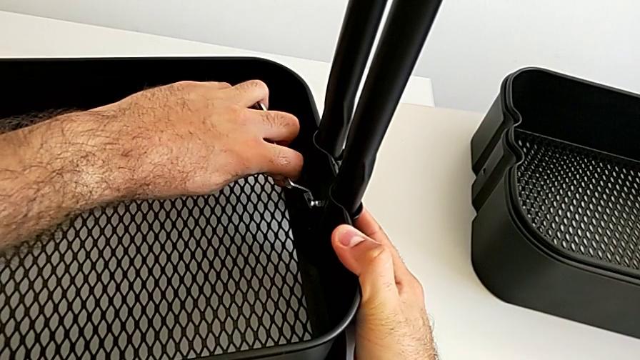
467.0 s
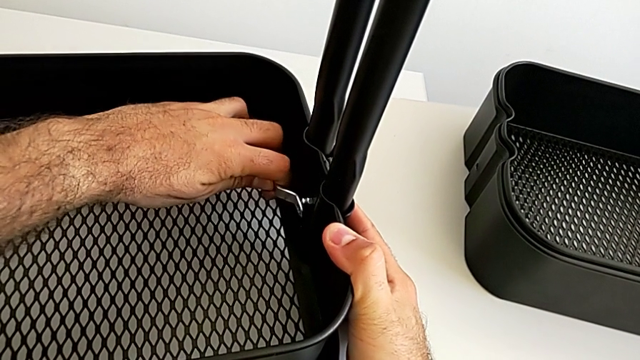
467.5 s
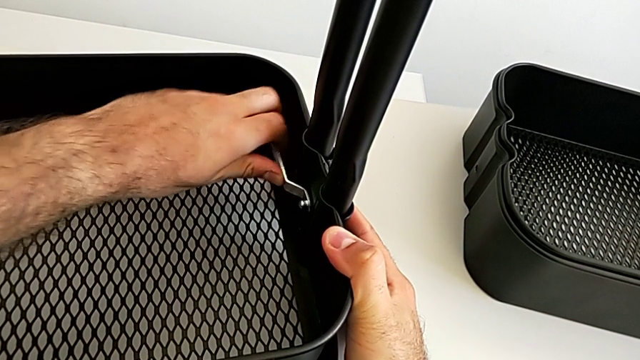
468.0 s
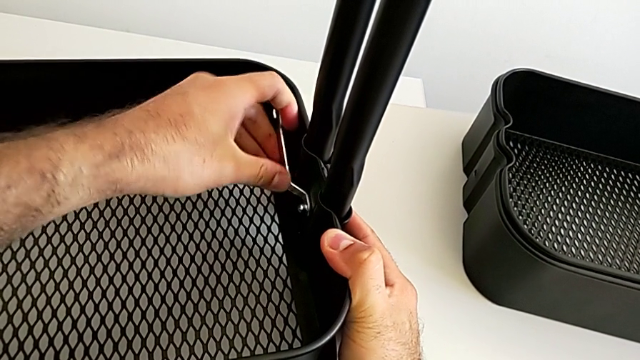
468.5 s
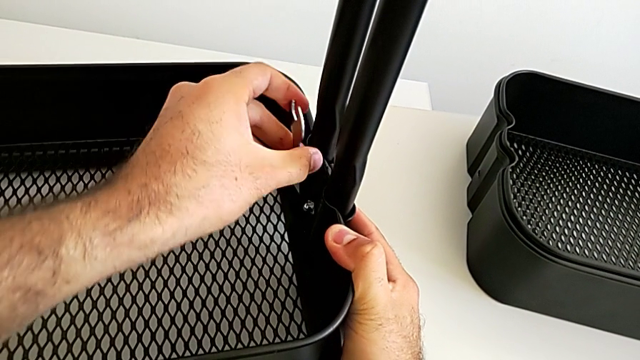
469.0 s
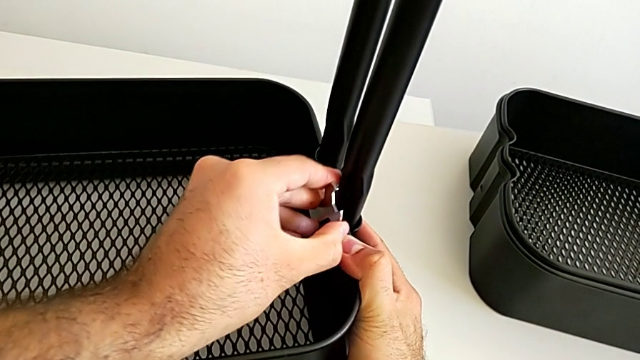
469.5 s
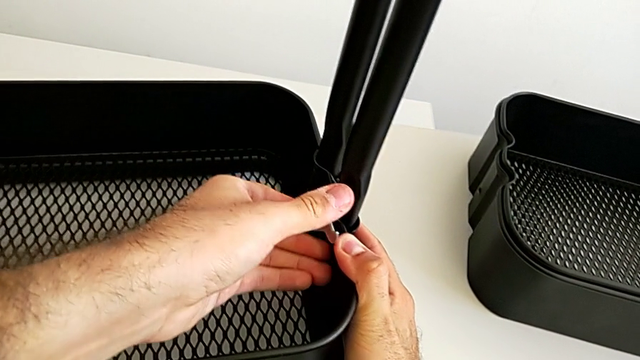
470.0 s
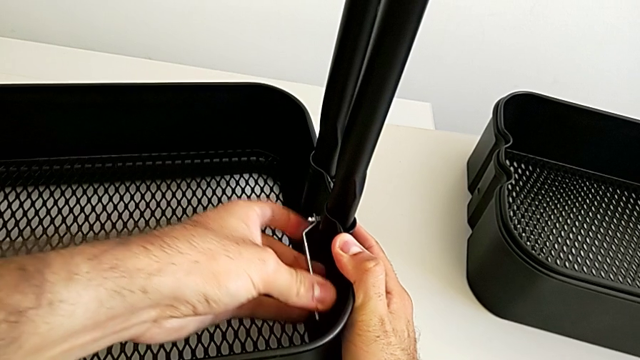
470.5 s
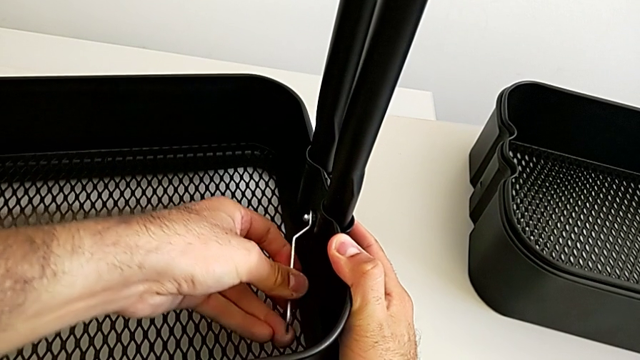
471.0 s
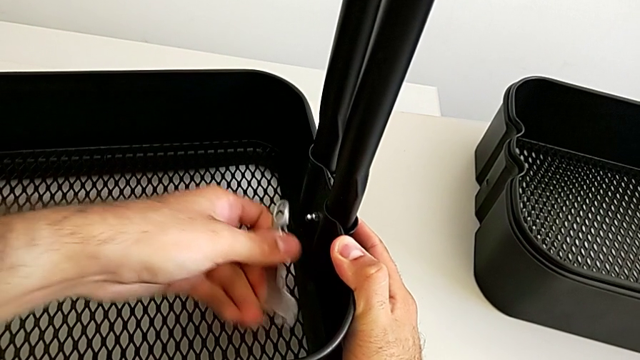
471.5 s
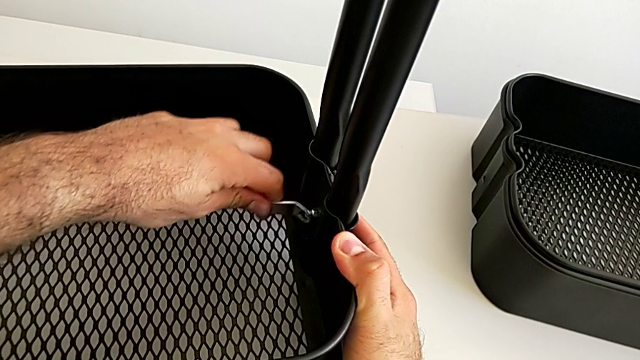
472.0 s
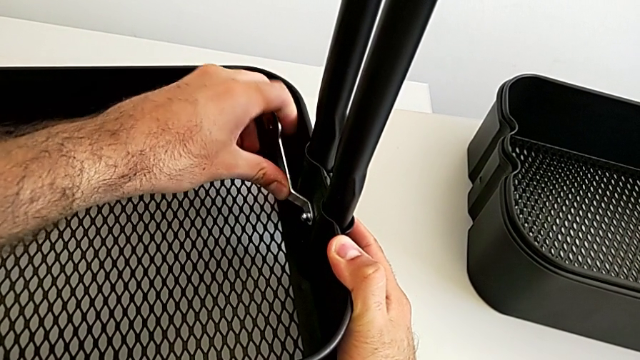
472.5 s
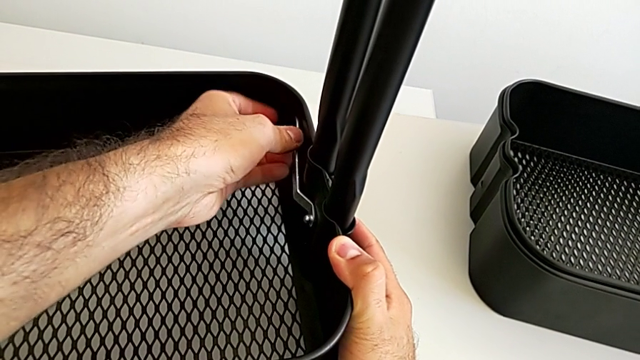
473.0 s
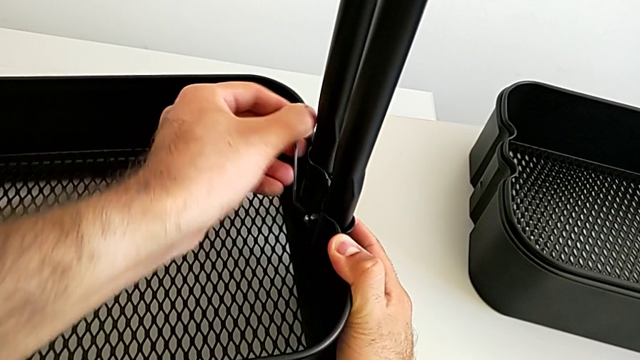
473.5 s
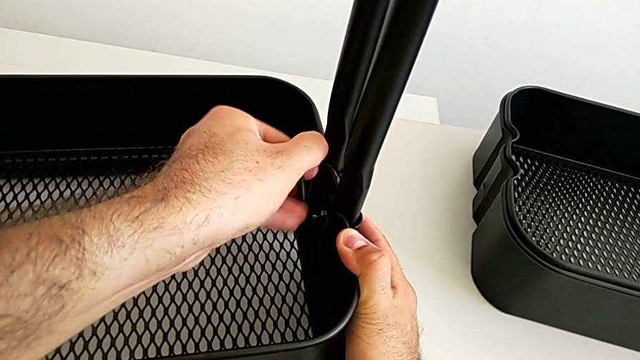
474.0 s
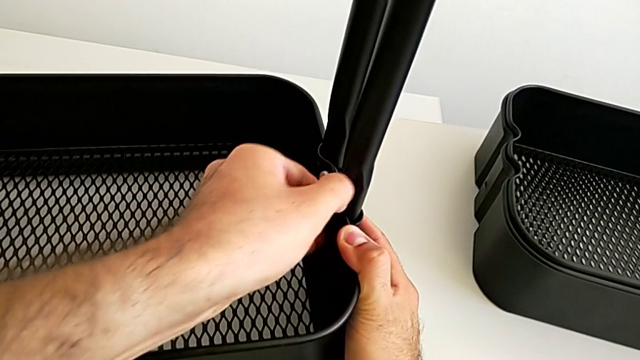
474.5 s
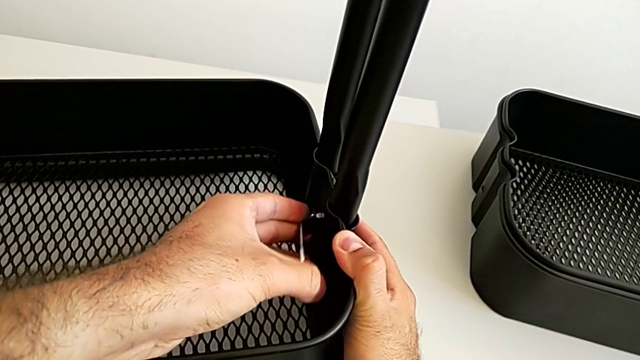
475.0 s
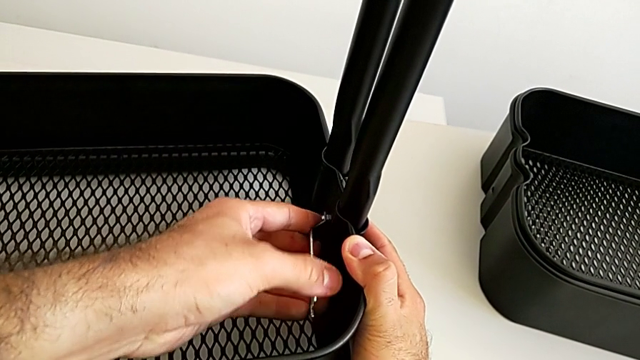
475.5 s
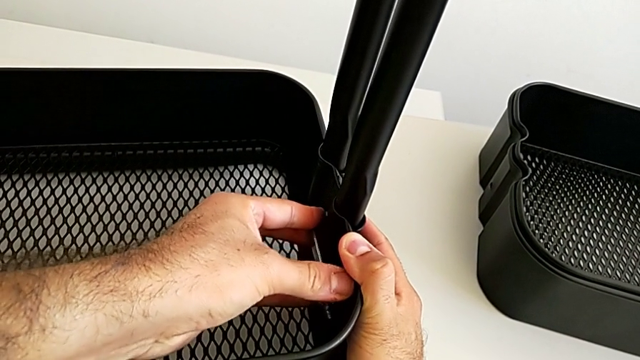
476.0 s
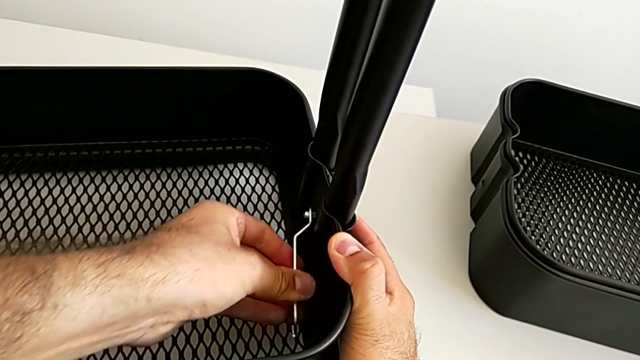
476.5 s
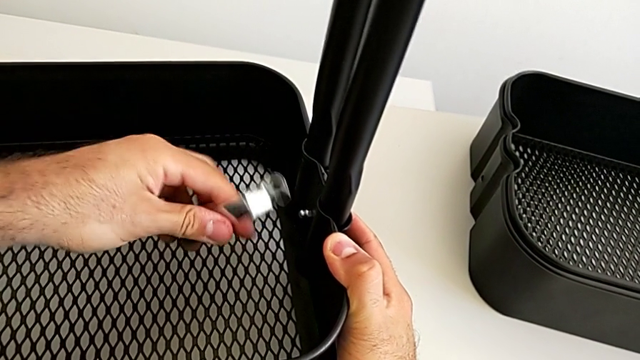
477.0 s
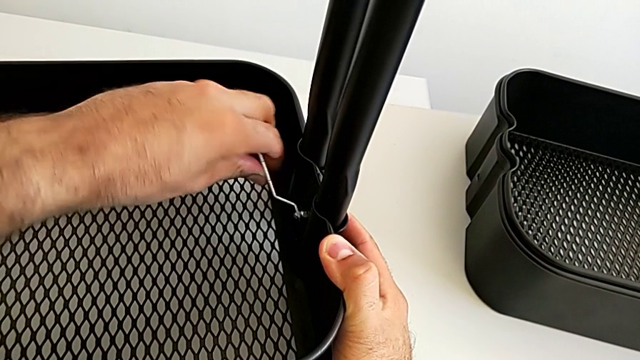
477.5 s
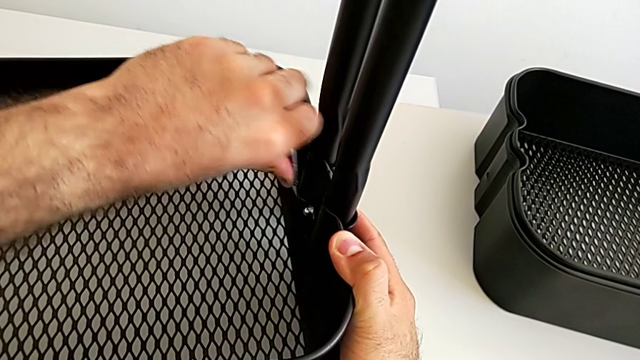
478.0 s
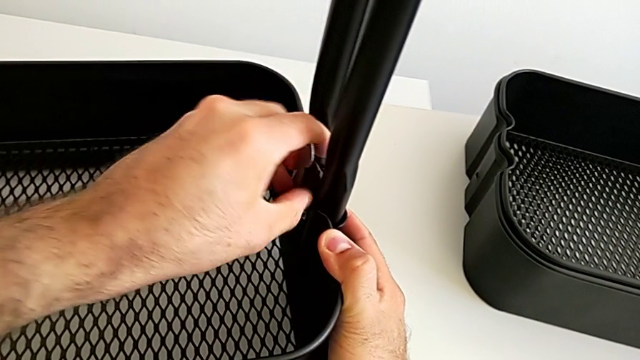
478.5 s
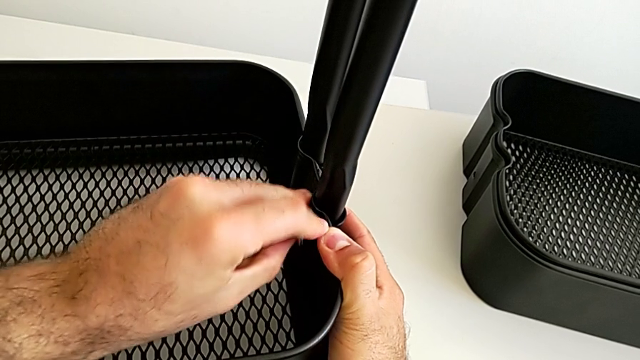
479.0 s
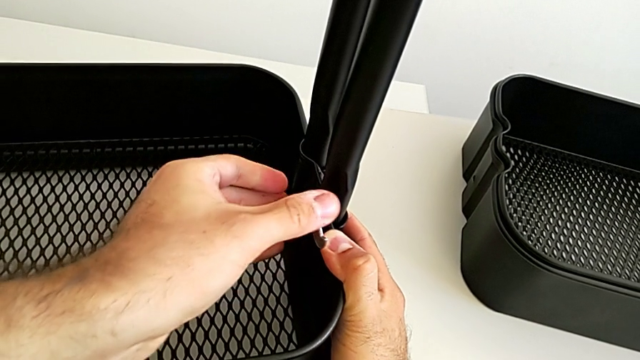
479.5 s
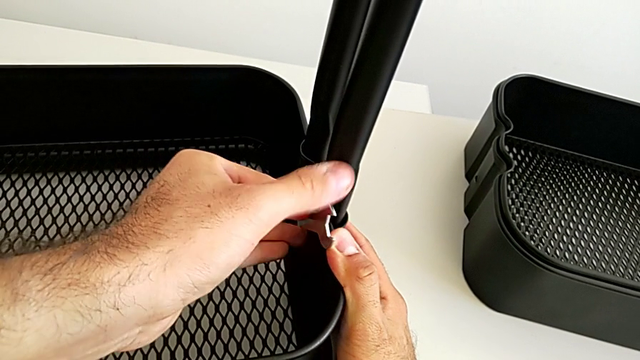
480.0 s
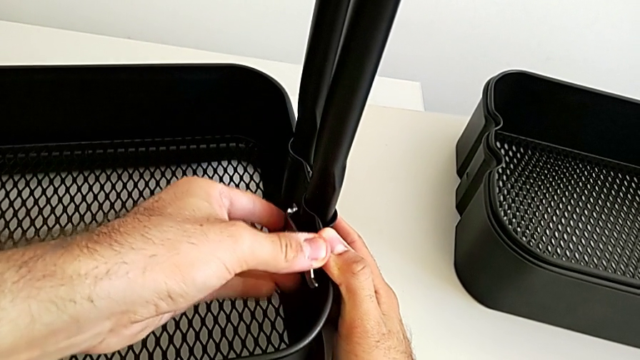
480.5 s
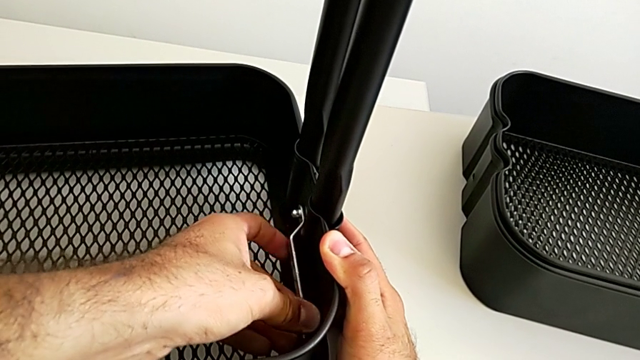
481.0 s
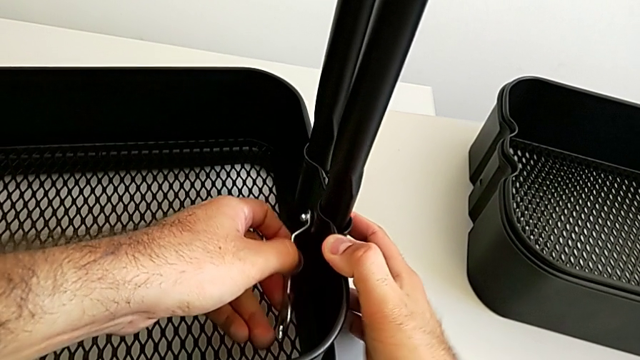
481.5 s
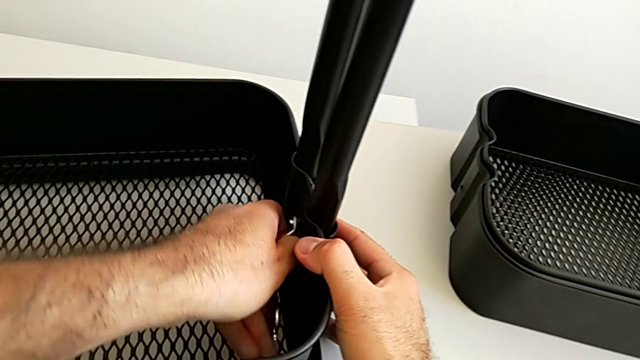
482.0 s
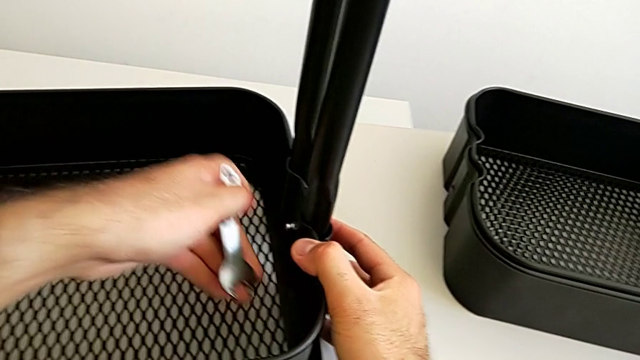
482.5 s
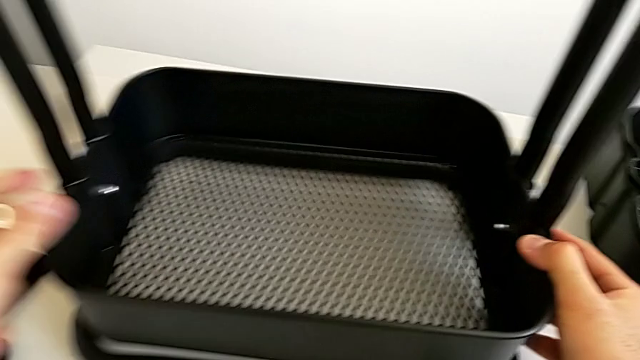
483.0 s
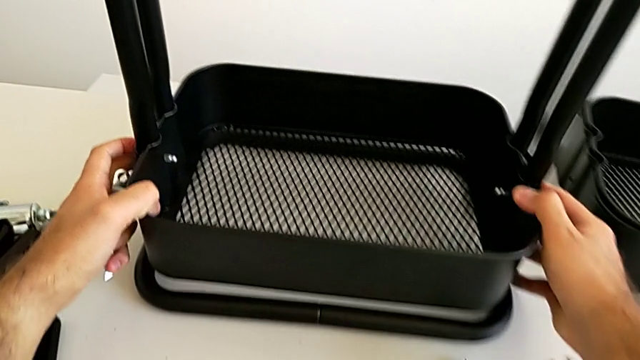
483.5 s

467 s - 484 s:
The camera wearer is assembling the bottom tray into the sidebar and the base frame. They keep screwing the second bracket and push the black grid tray.

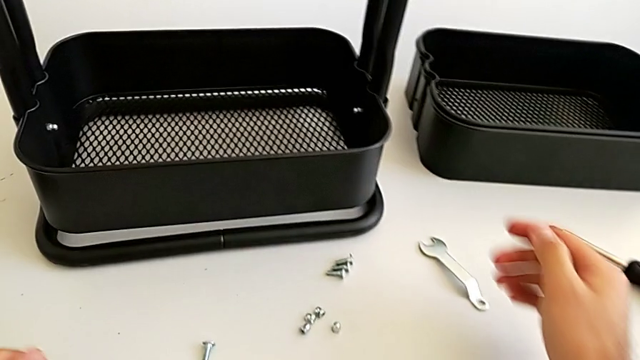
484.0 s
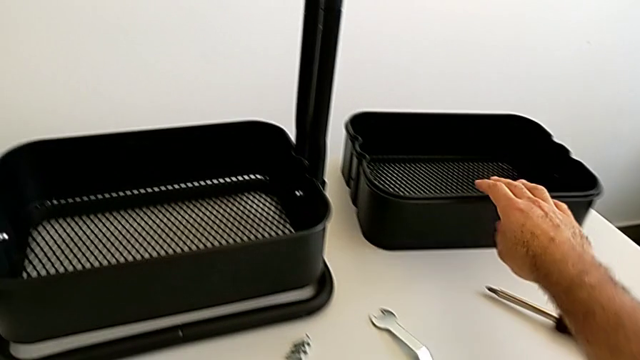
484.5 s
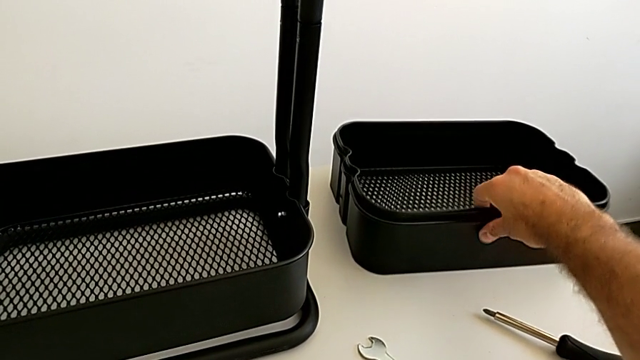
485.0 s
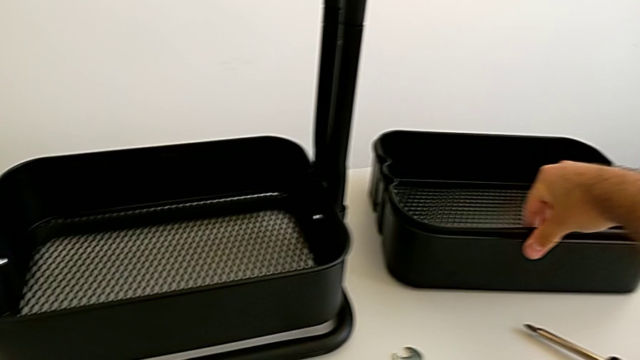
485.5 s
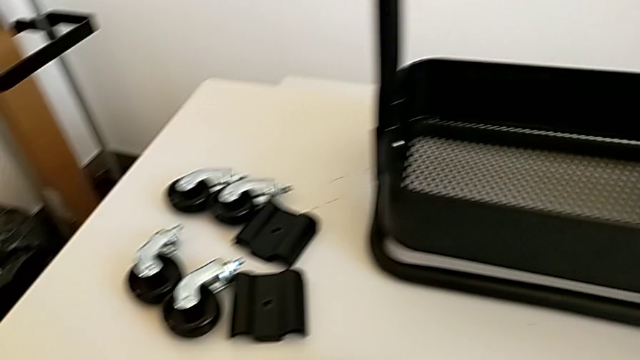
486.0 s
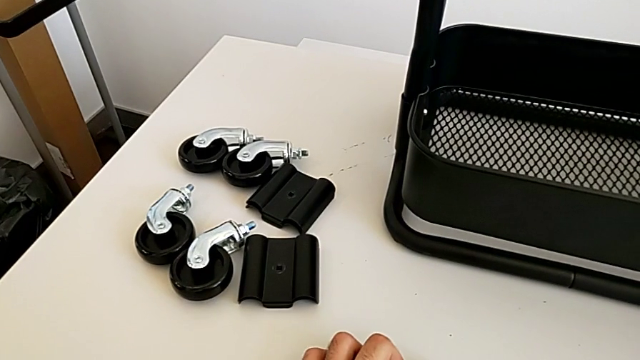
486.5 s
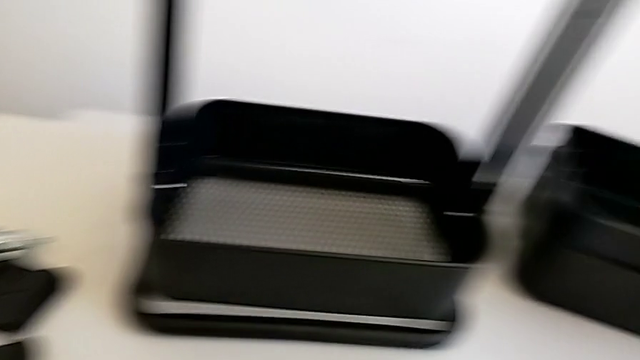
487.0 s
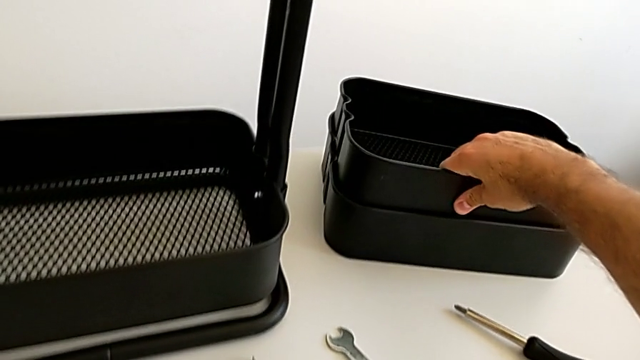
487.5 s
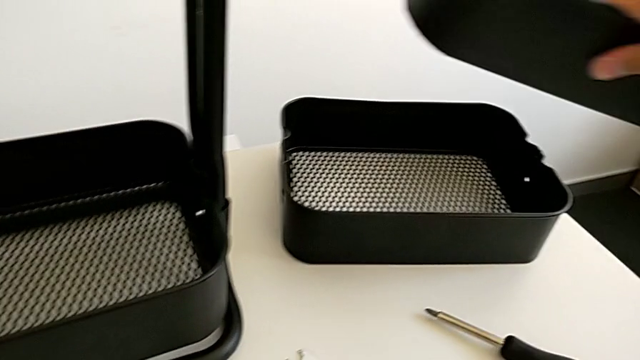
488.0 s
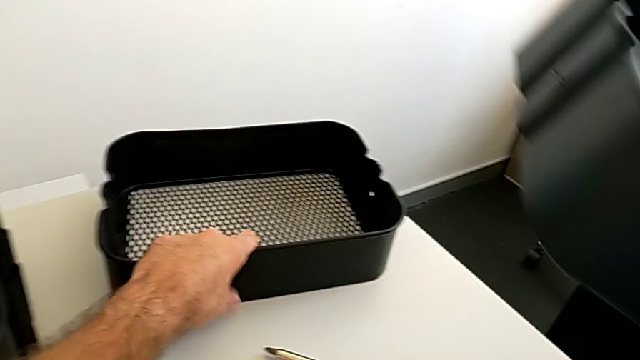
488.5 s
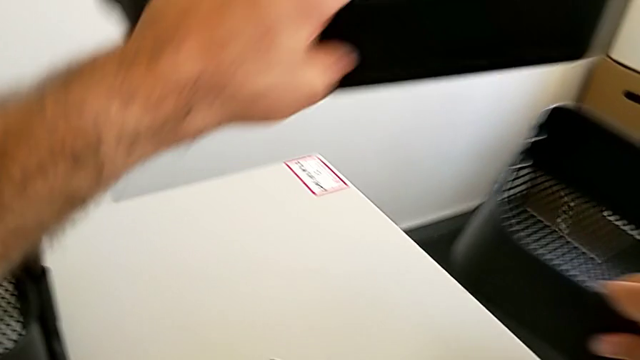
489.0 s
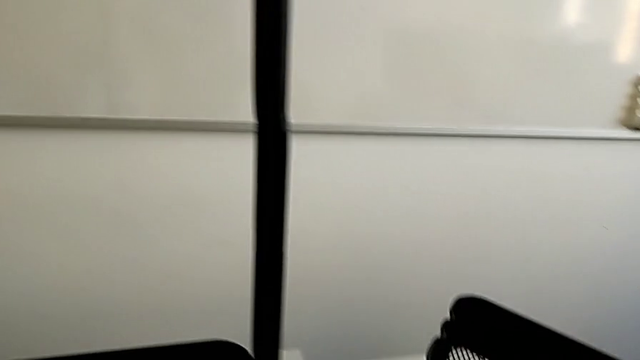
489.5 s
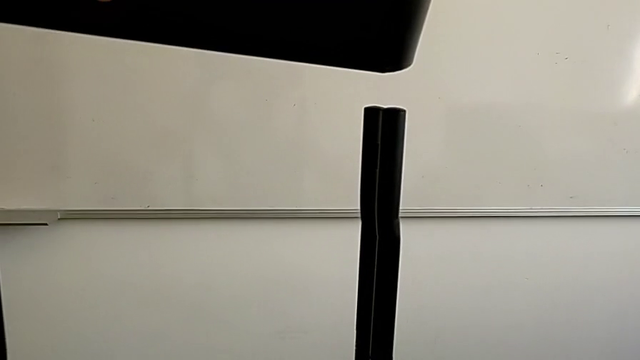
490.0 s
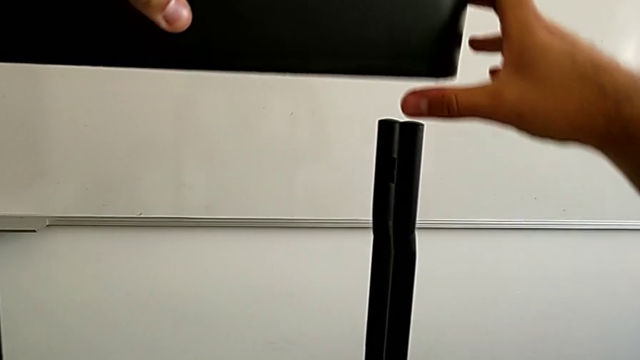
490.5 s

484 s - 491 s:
The camera wearer is assembling the black tray into the sidebar. They grab the middle grid tray.
